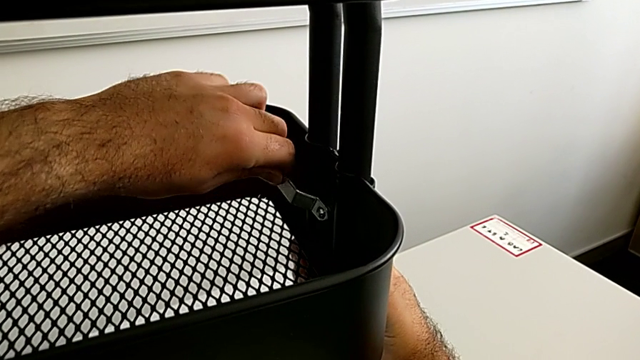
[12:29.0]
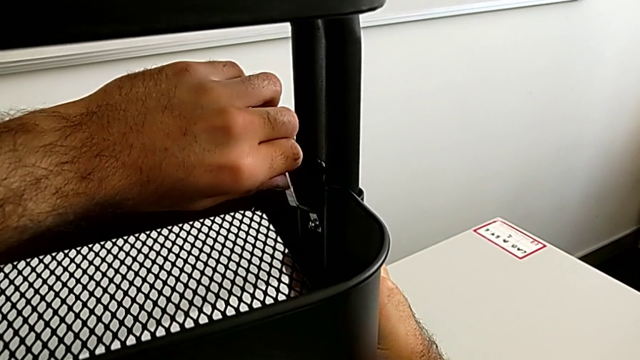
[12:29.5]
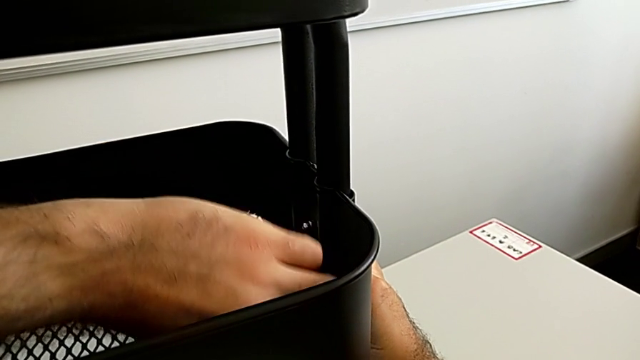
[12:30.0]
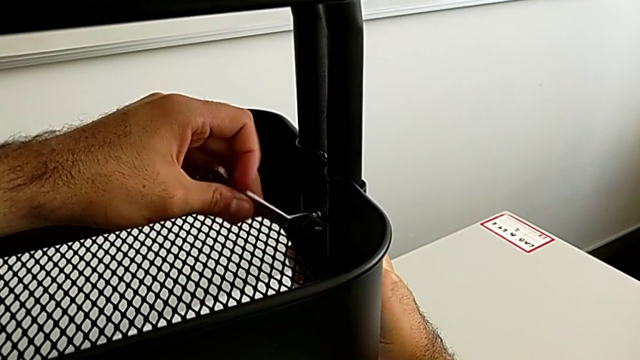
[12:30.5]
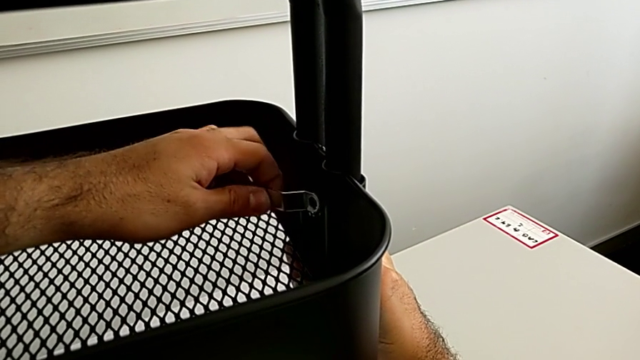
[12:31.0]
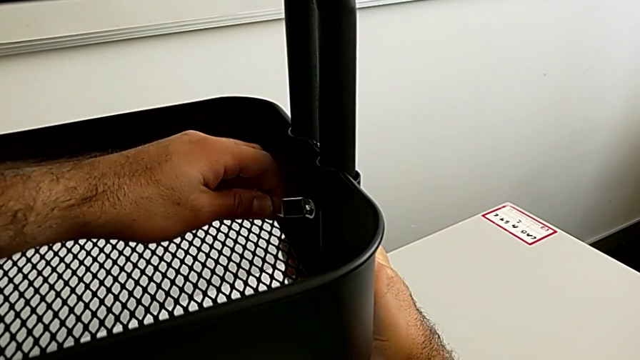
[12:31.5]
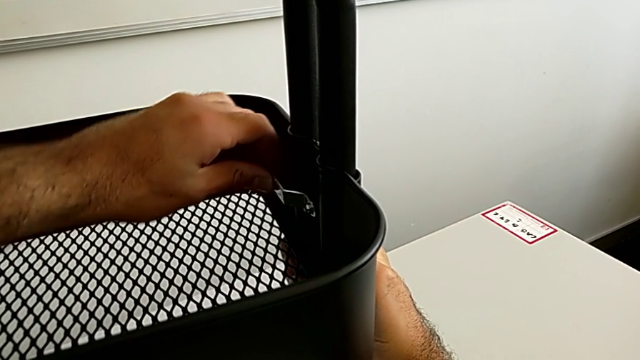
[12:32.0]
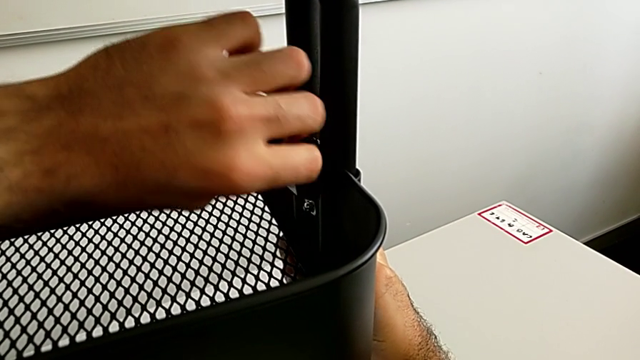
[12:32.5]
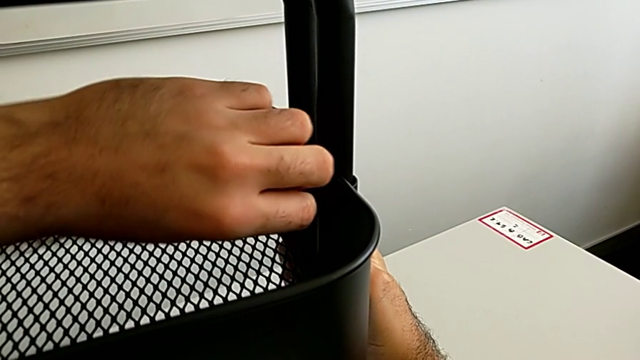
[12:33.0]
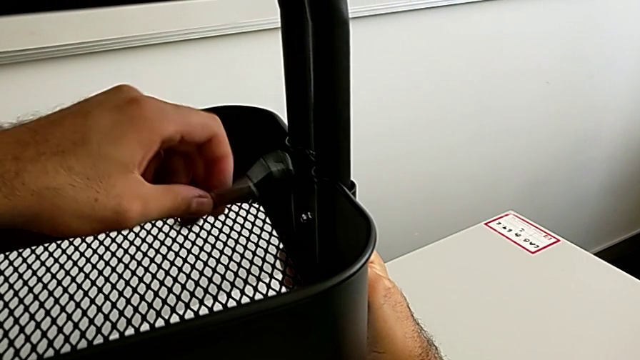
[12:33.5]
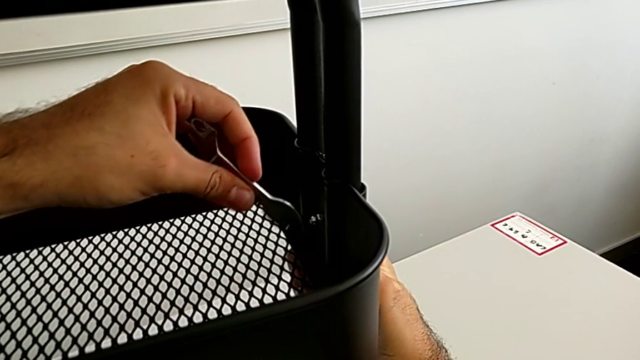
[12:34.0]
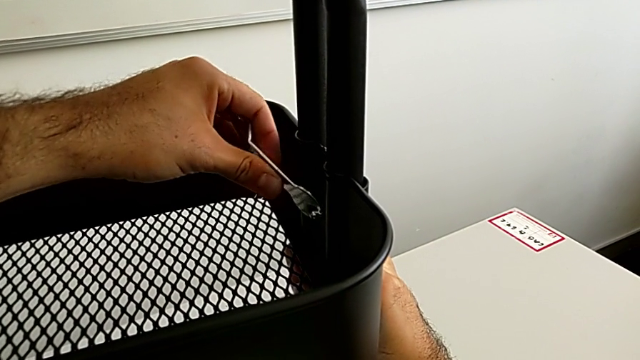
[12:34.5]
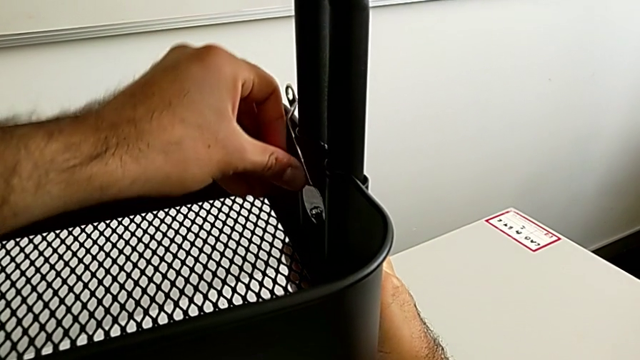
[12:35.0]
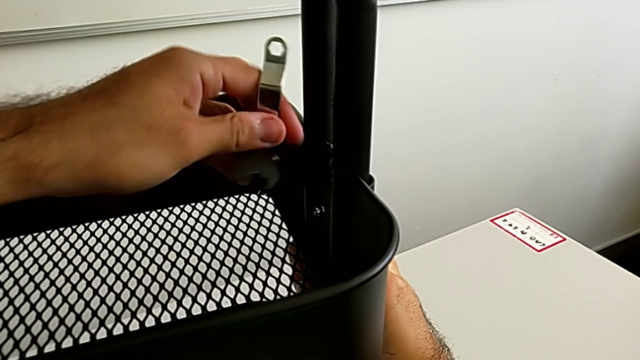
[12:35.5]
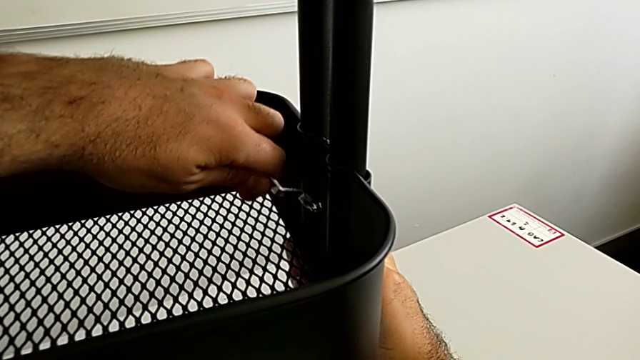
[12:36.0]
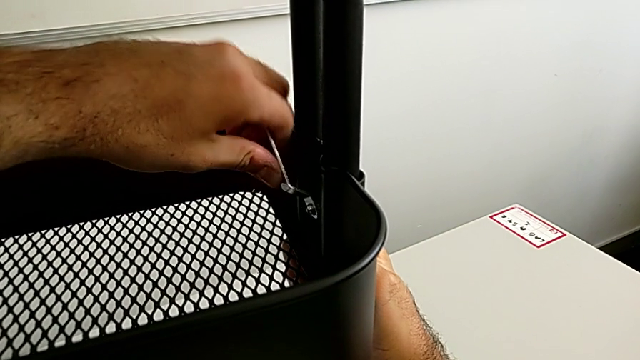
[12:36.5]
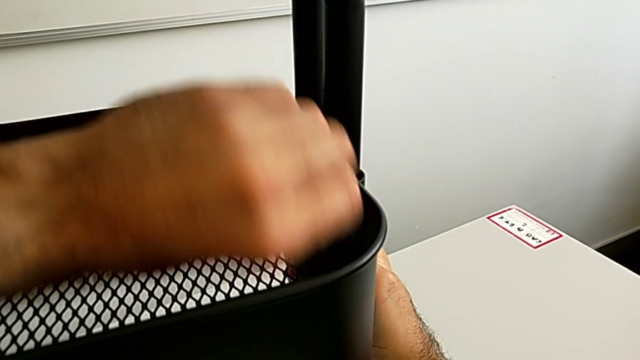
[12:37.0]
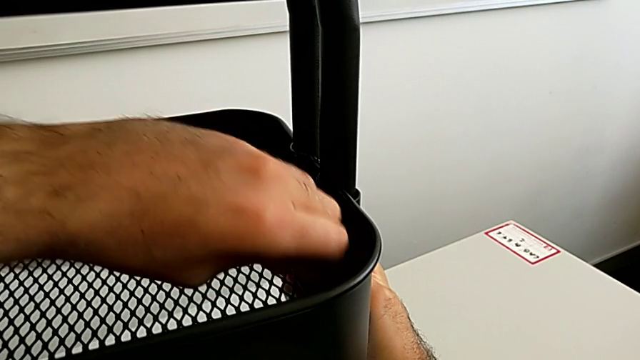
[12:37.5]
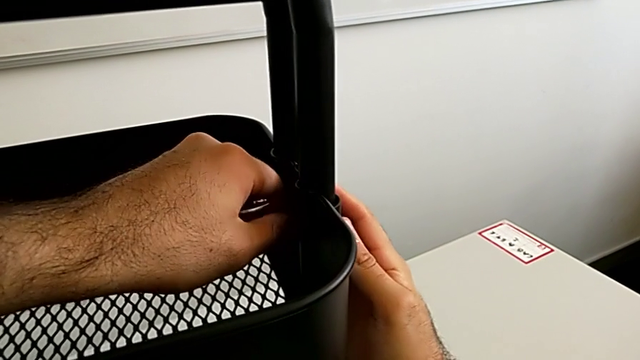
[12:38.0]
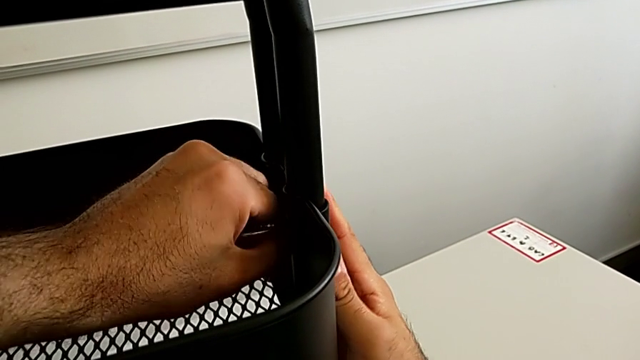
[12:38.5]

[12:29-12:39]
The camera wearer is assembling the fifth bracket with a bolt and a hexagon cap nut. They keep screwing the sixth hexagon cap nut.

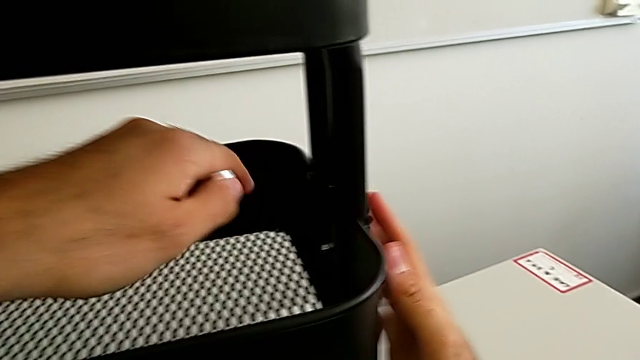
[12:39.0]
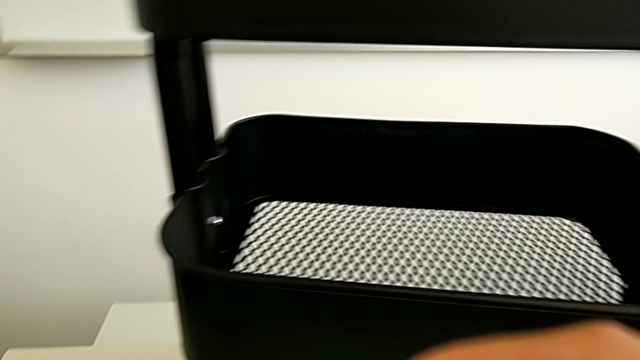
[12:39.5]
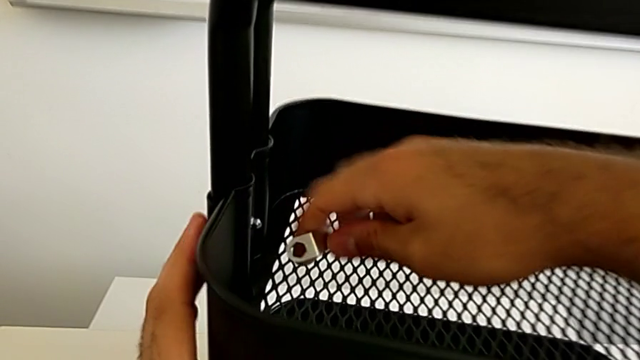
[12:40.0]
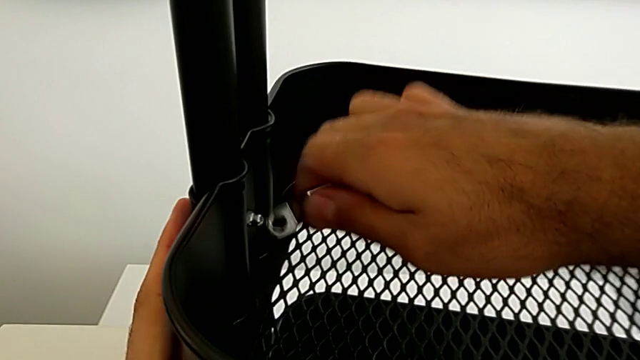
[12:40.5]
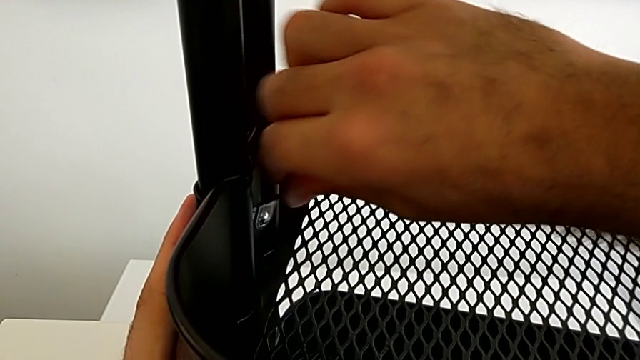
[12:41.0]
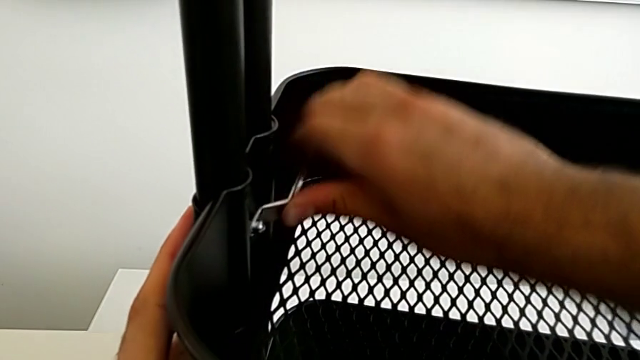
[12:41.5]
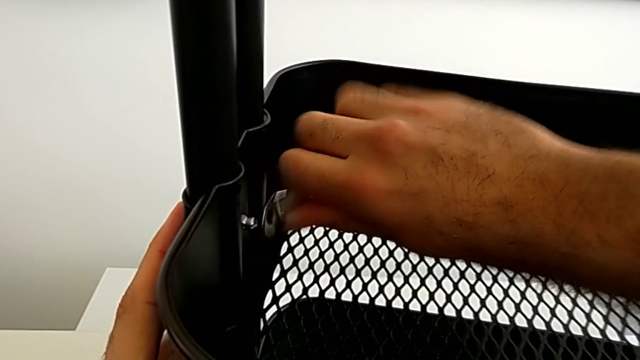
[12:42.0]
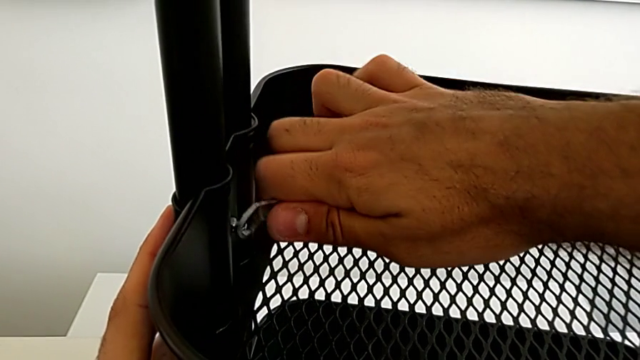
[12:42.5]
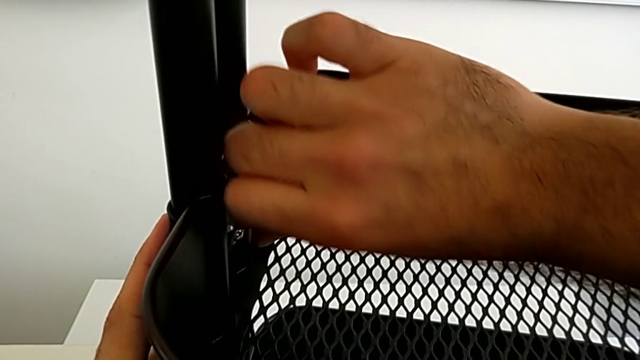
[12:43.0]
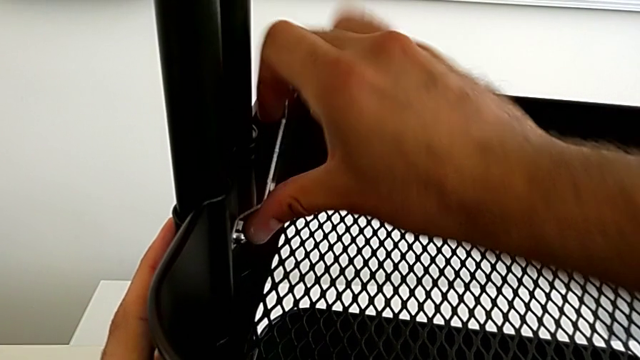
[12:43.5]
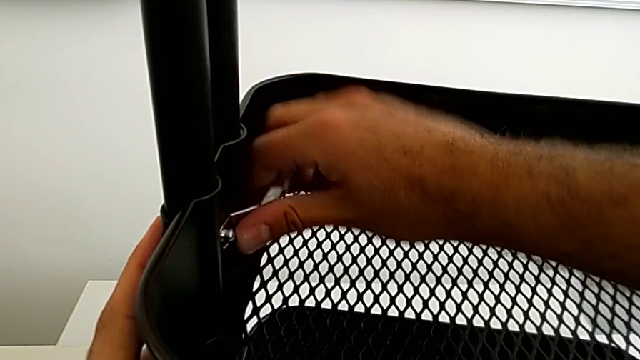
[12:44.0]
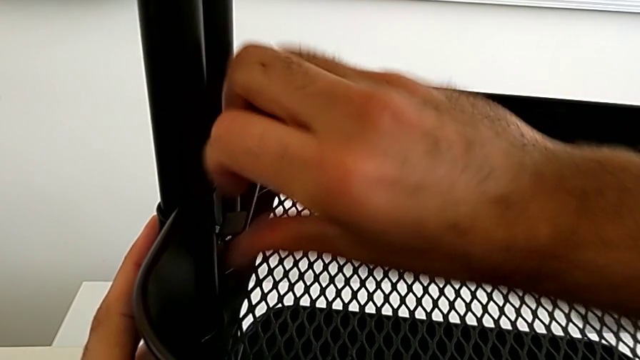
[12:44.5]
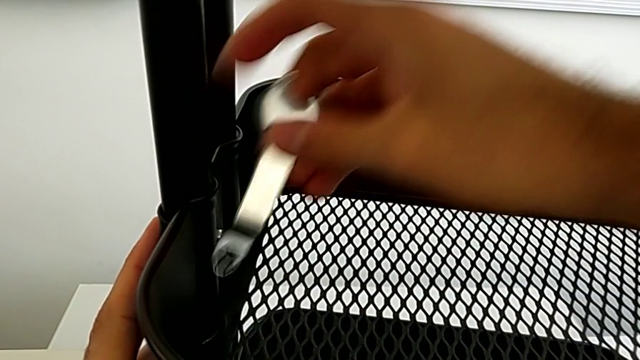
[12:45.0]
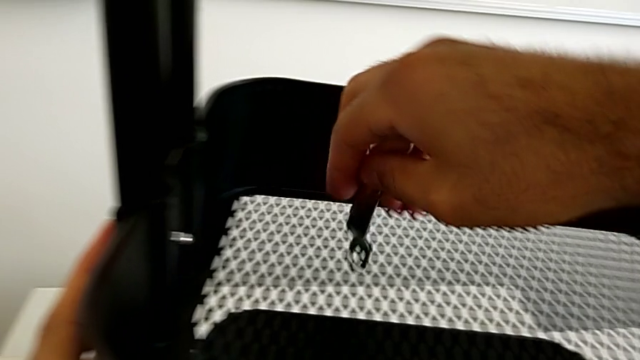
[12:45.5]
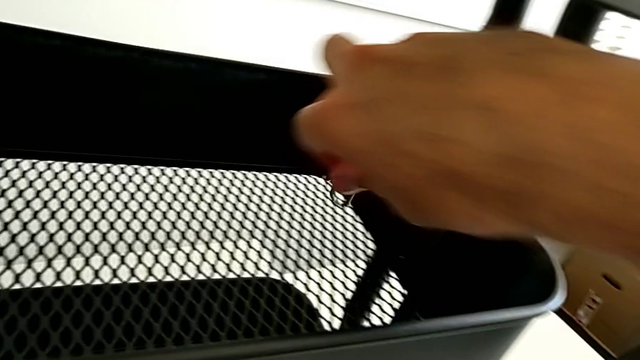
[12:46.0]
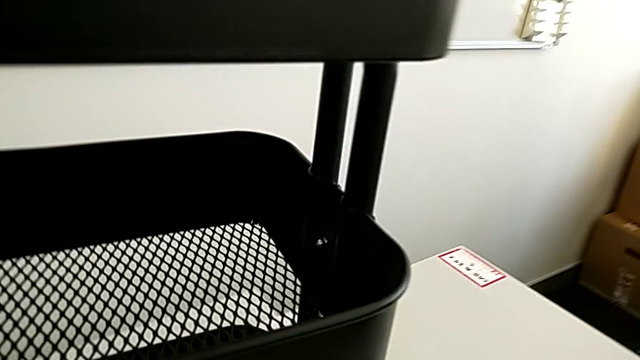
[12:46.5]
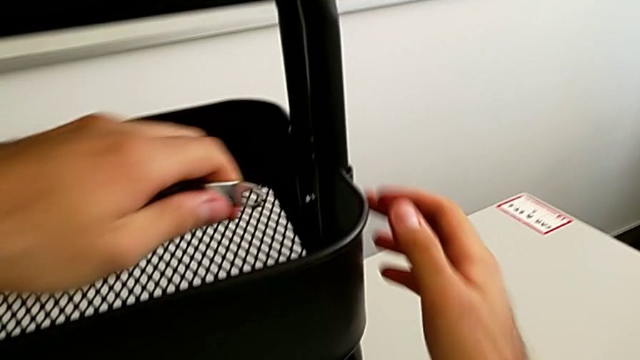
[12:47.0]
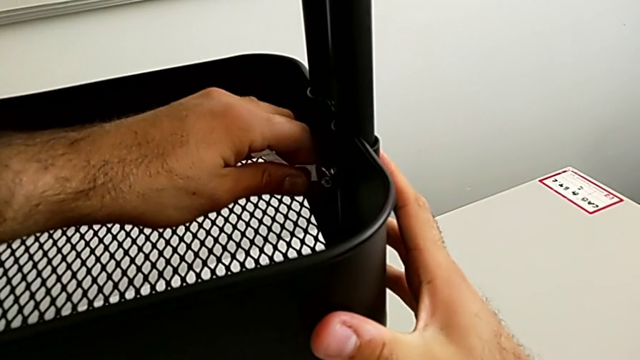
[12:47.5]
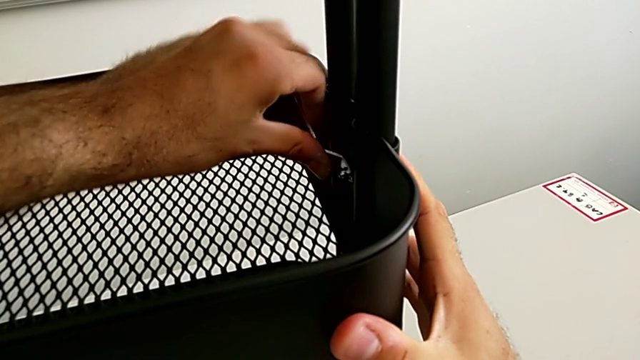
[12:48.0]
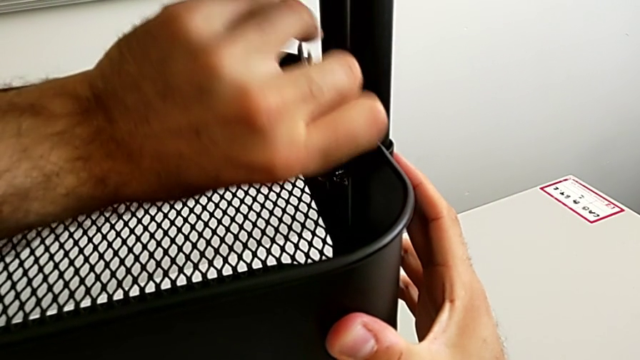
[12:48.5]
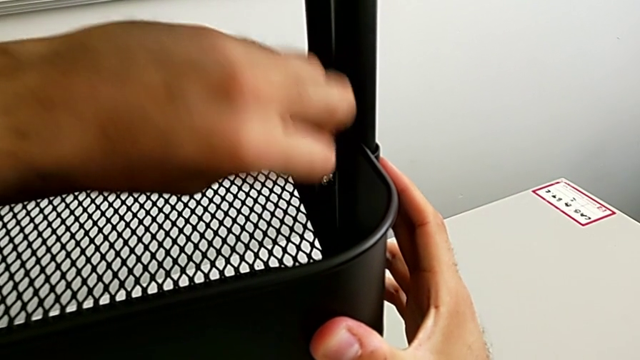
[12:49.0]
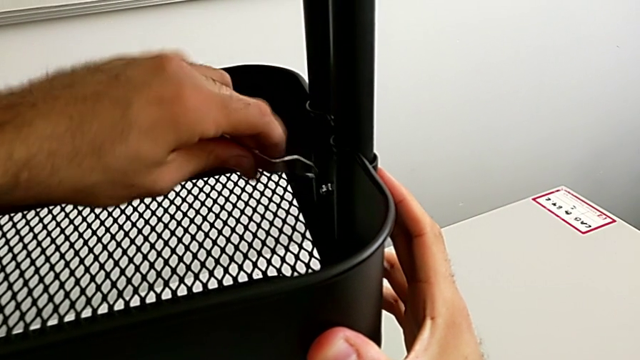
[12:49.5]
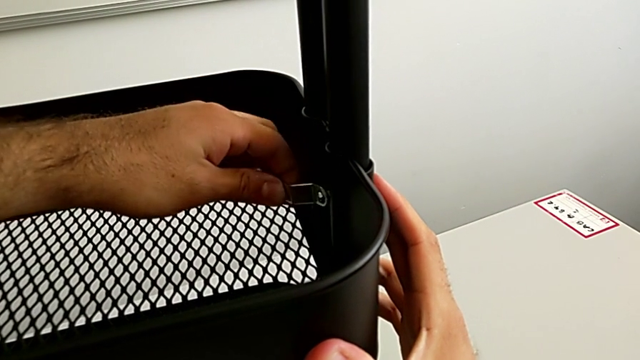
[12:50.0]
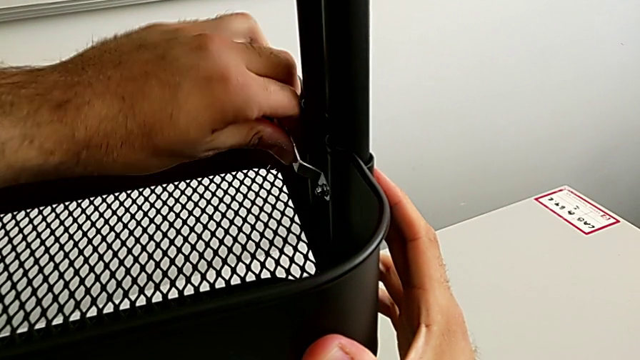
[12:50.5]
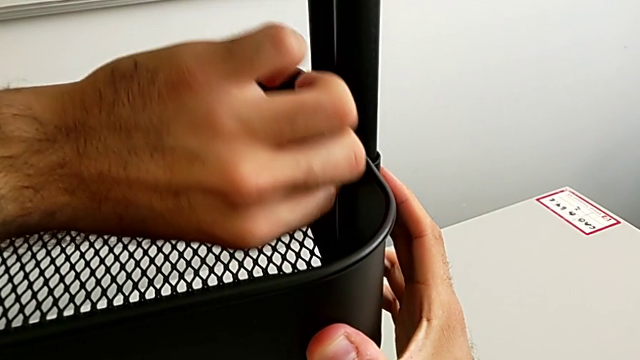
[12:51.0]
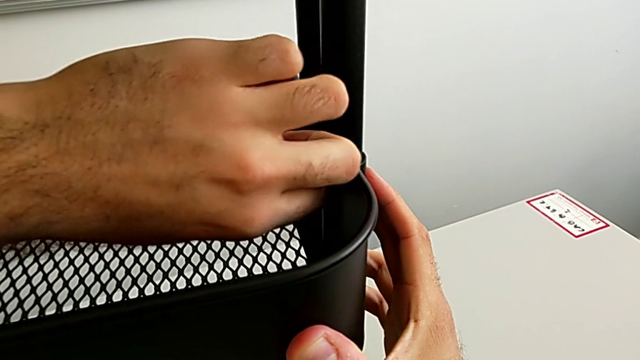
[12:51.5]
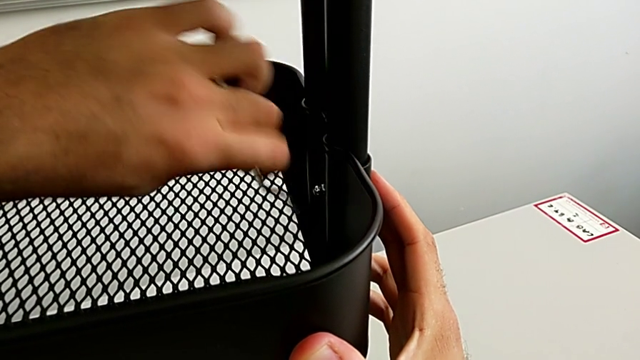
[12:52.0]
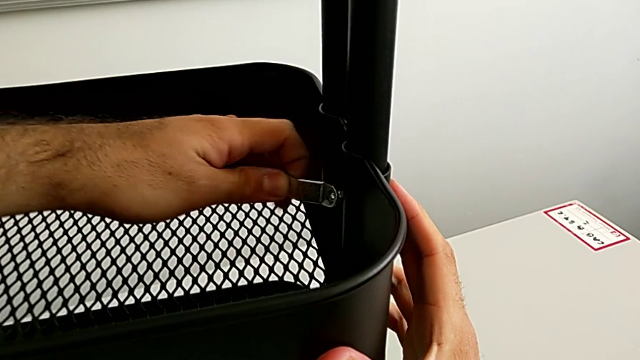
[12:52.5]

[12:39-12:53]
The camera wearer is assembling the fifth bracket with a bolt and a hexagon cap nut. They screw the fifth hexagon cap nut and begin to screw the sixth hexagon cap nut.
